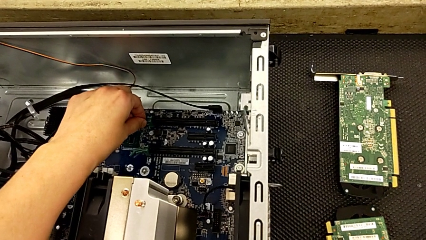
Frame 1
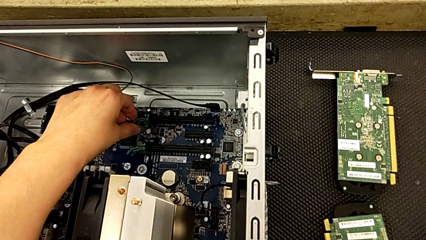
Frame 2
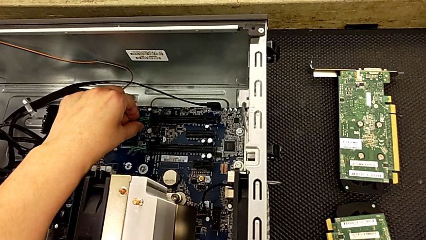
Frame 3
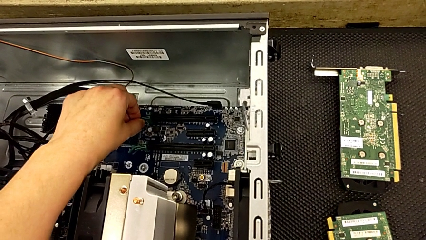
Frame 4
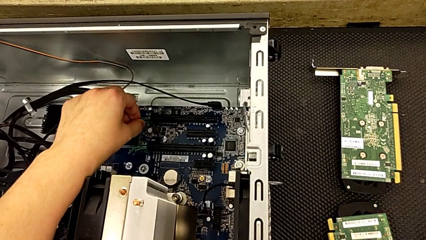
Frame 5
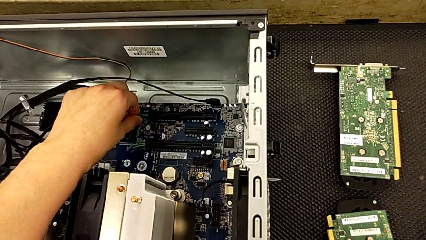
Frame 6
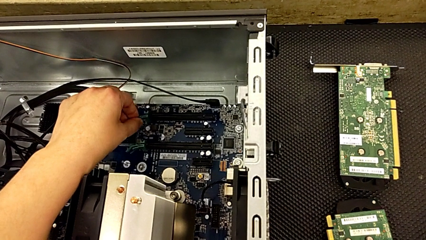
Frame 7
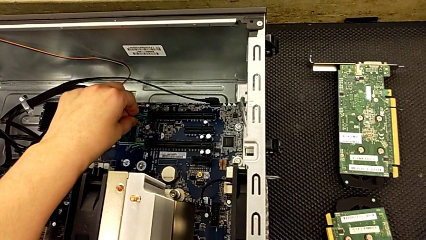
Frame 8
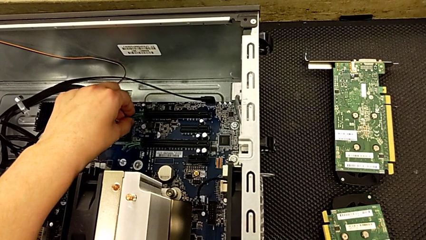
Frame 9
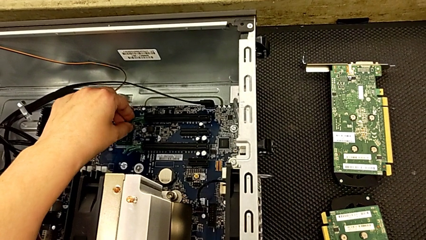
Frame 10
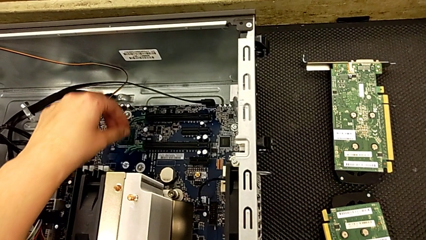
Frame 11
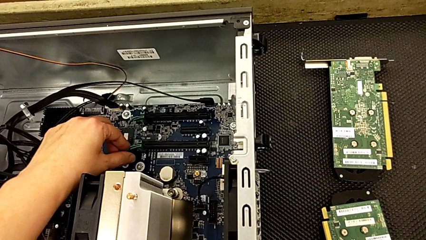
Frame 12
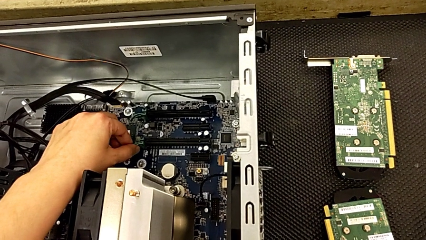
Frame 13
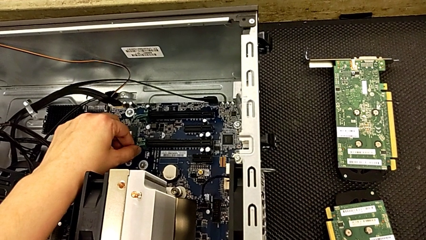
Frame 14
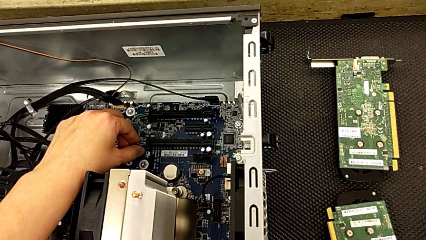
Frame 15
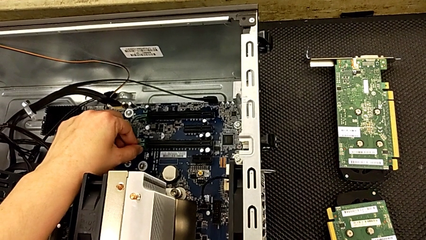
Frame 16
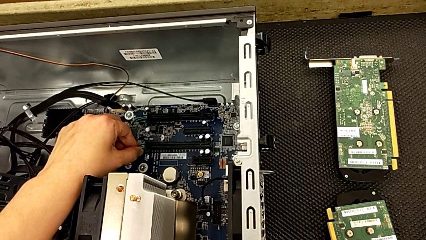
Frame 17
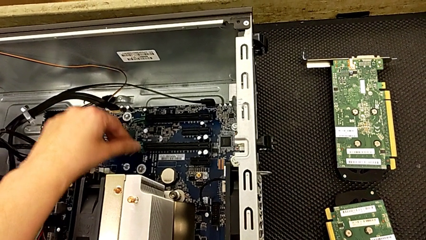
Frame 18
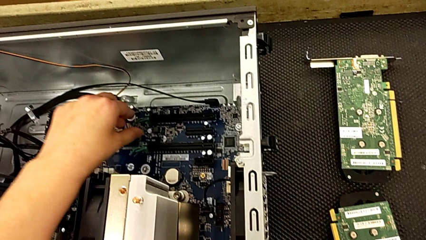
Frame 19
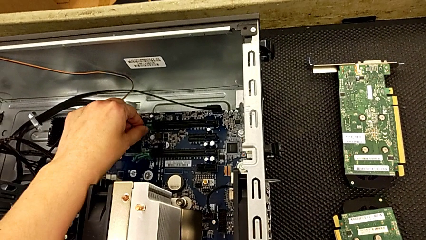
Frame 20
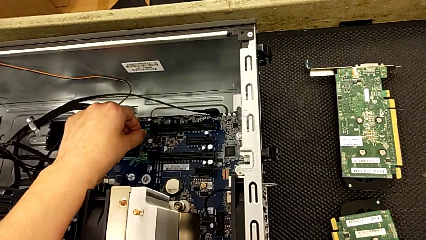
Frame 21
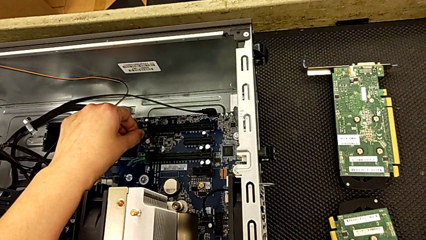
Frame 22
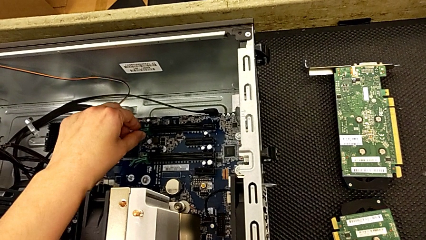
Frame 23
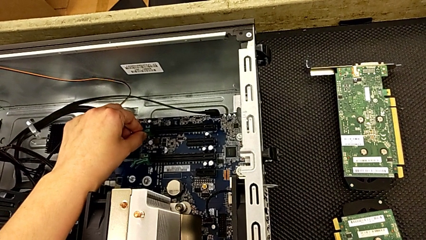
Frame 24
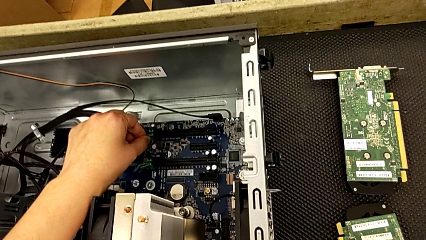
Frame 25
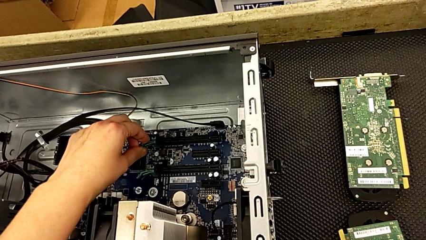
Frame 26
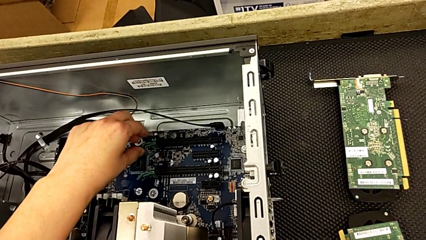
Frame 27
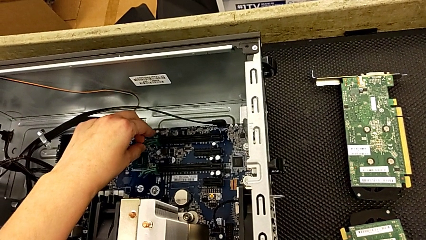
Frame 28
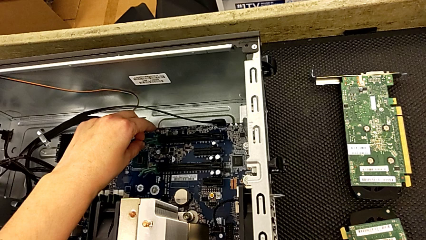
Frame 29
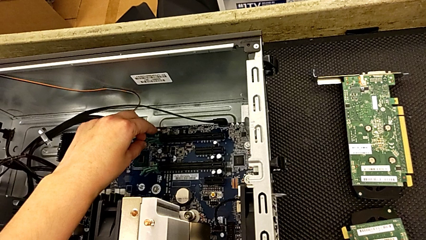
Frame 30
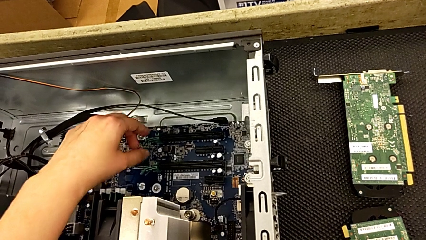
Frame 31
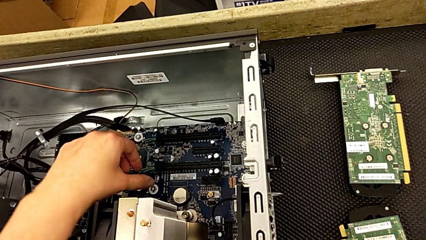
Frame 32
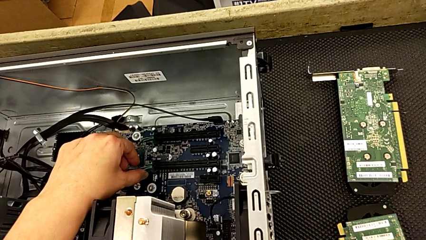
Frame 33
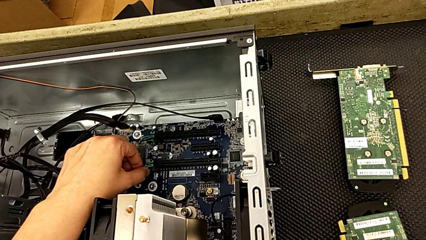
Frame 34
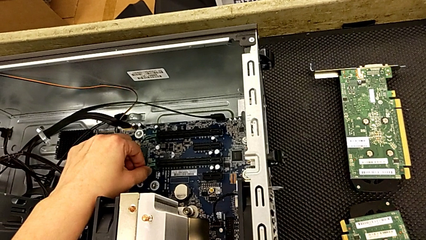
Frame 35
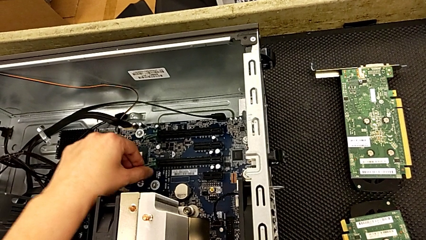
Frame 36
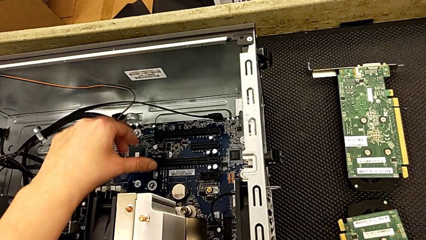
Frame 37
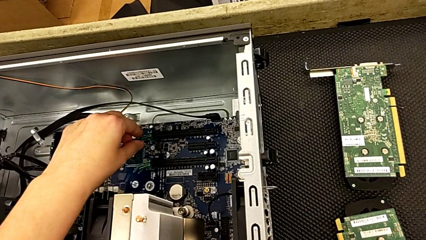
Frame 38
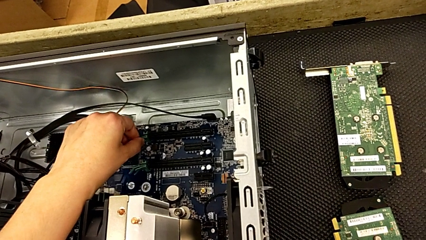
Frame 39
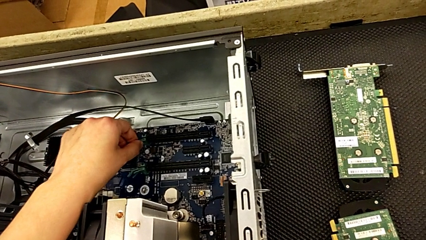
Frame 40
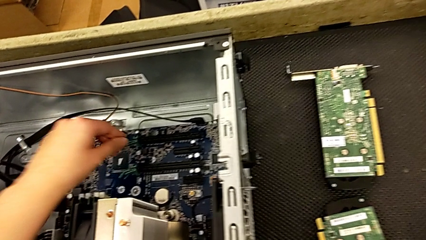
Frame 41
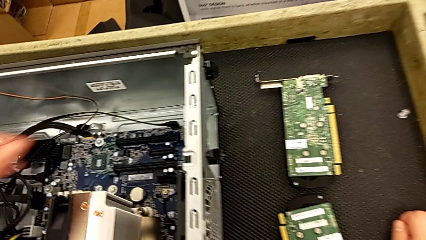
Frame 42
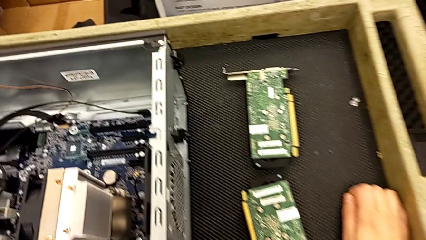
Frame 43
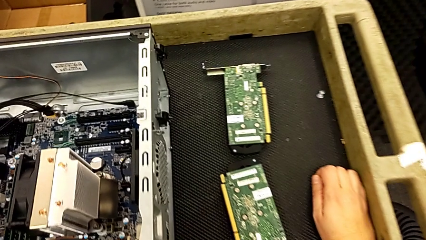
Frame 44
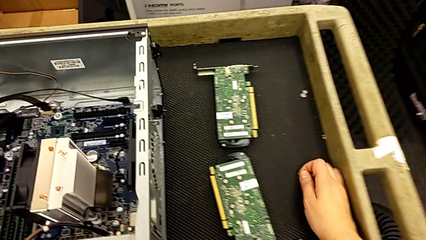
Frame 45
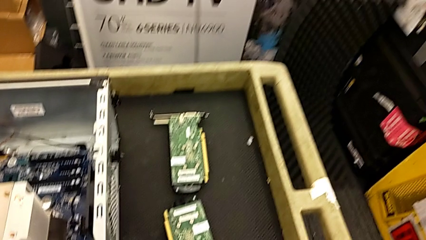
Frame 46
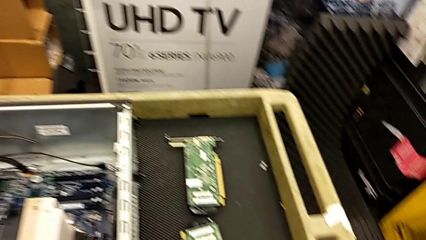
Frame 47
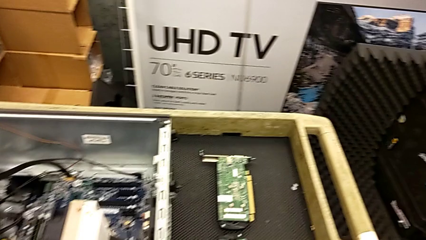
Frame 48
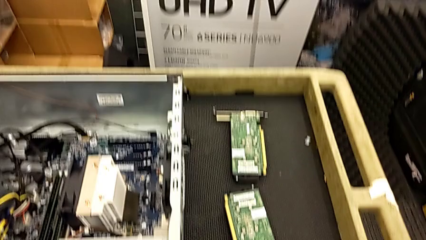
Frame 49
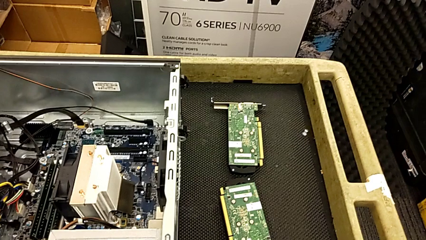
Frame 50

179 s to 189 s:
The camera wearer is removing the second graphic card. They touch the computer tab three times.

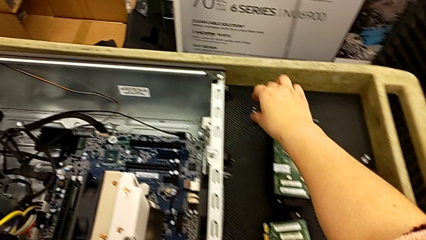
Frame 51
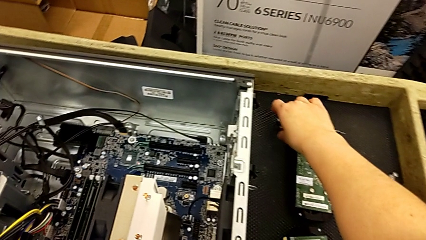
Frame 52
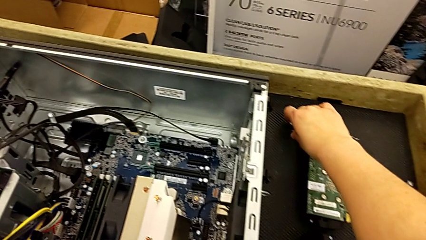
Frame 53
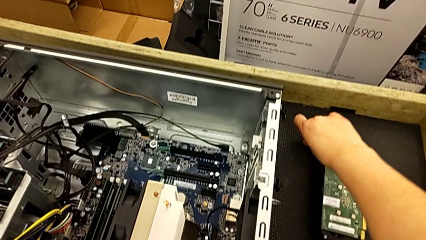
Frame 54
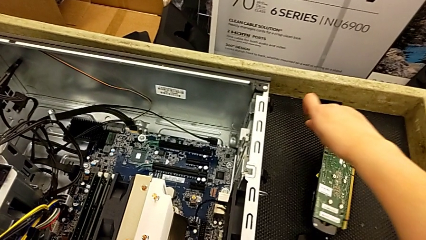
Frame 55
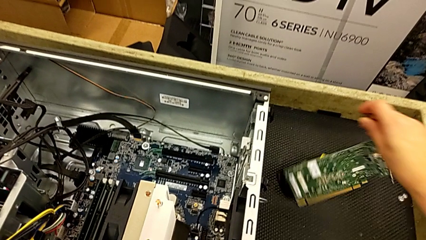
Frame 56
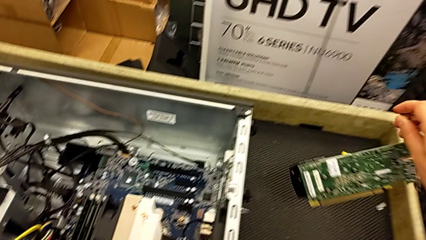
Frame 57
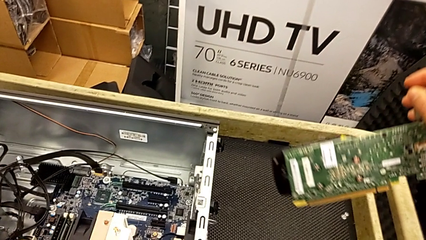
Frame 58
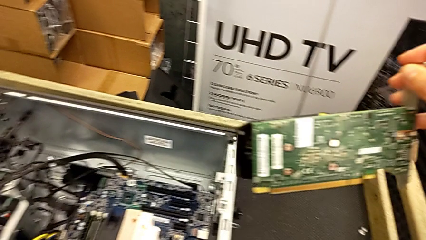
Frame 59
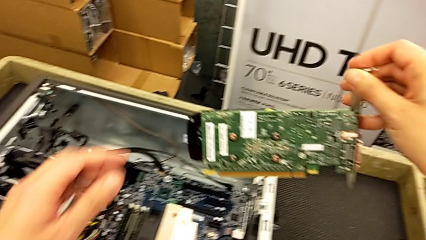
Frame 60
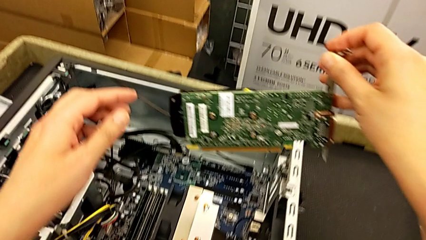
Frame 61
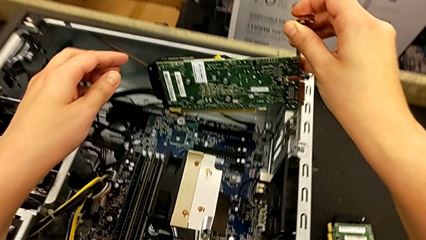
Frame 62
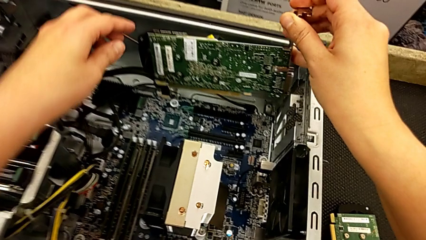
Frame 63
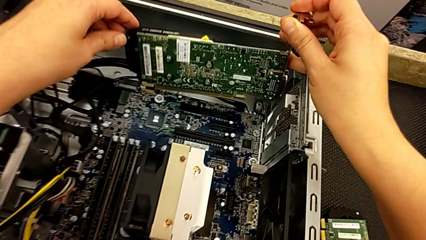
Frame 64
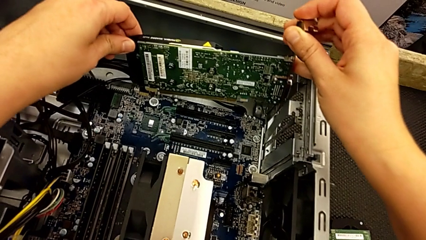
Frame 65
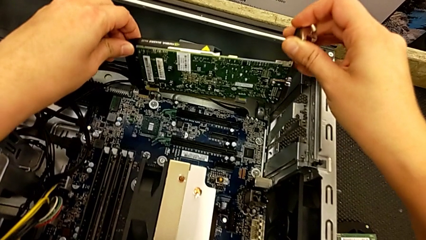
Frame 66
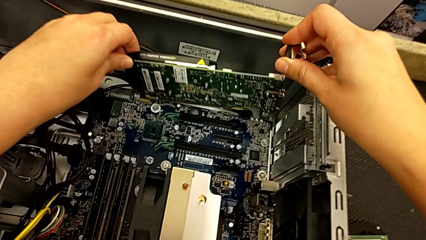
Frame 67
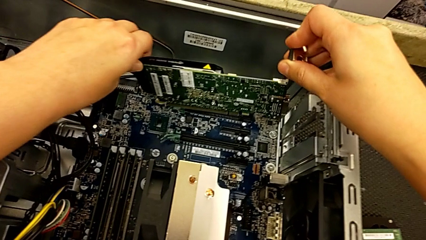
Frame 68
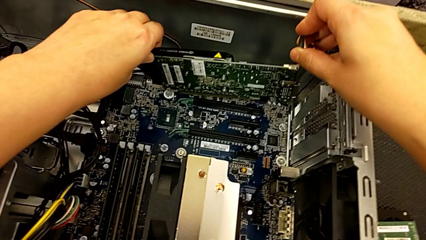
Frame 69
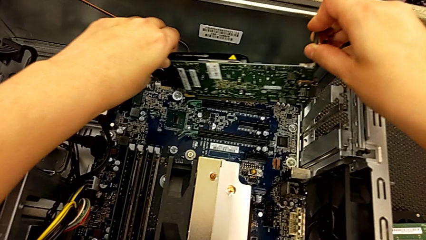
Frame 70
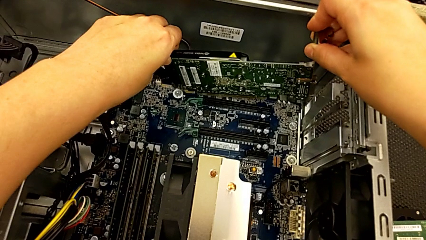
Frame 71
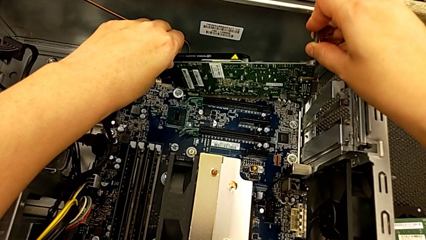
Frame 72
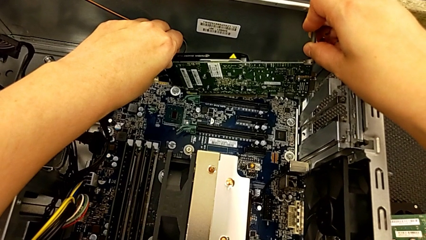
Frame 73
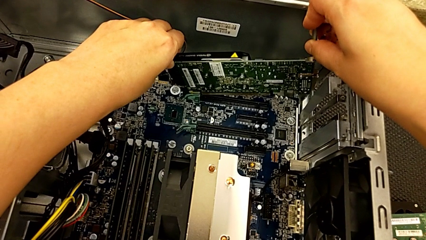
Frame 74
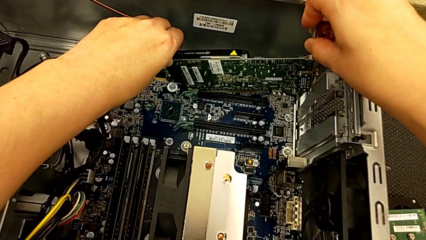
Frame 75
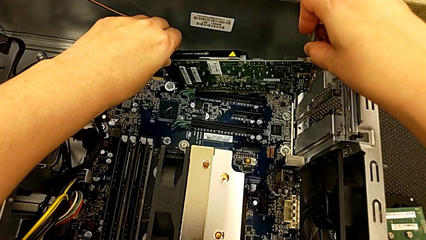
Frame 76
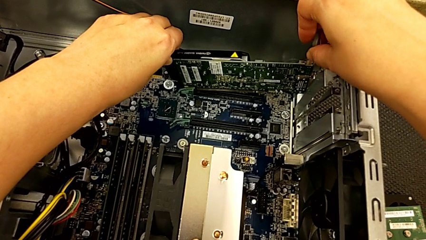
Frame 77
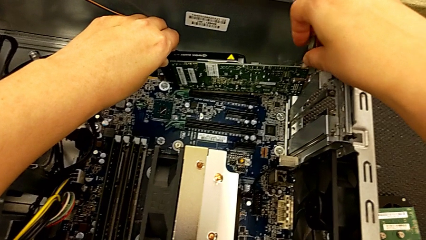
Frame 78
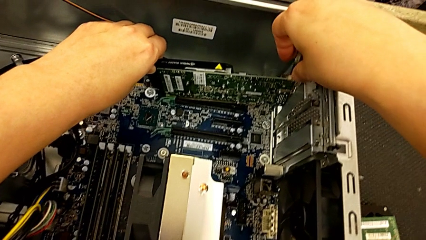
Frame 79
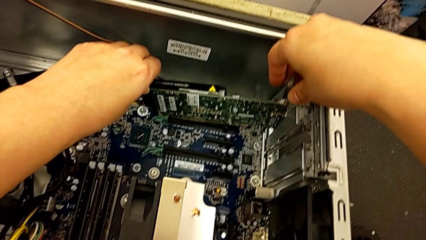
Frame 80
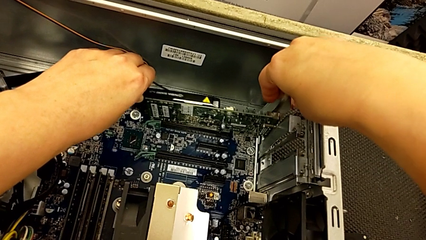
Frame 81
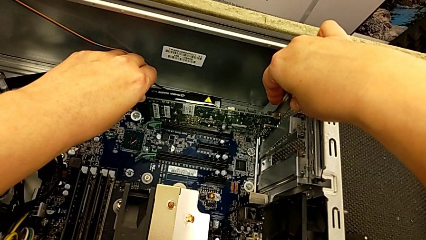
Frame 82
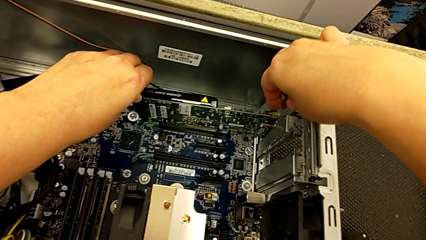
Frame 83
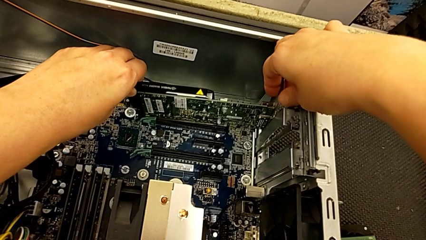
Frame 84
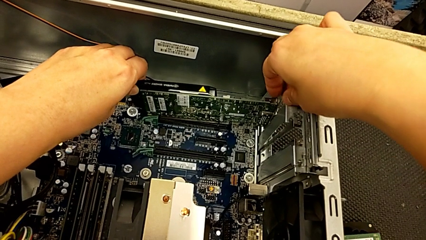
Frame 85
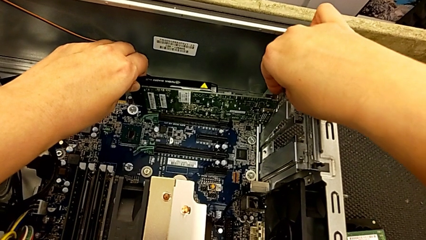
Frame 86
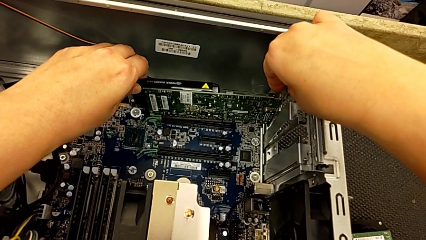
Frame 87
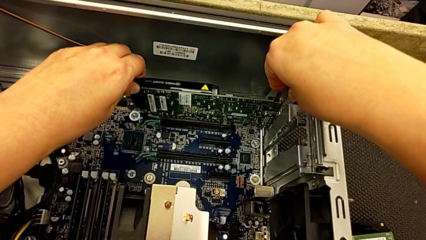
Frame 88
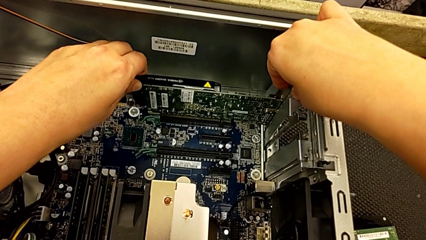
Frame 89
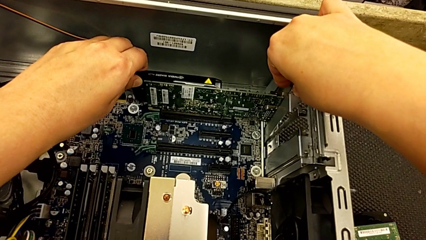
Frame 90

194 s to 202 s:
The camera wearer is inserting the graphics cards. They grab the graphic card, lift it and begin to insert it.
